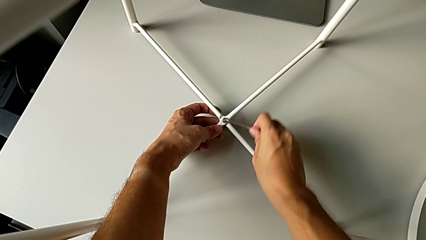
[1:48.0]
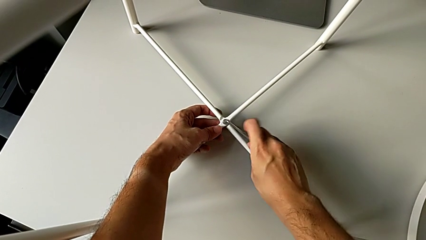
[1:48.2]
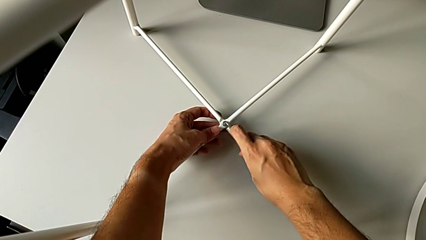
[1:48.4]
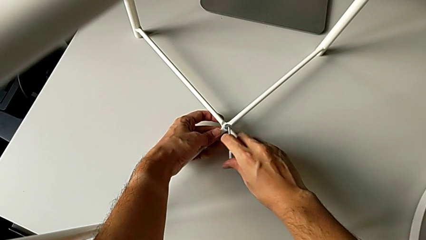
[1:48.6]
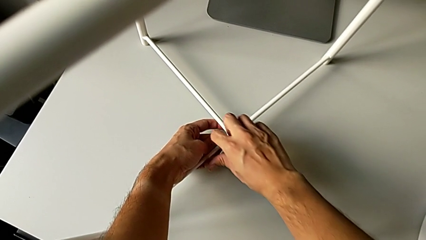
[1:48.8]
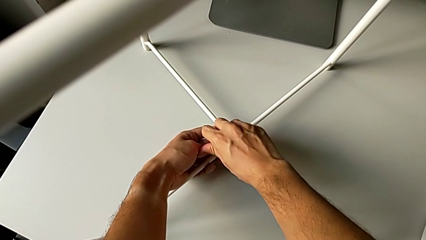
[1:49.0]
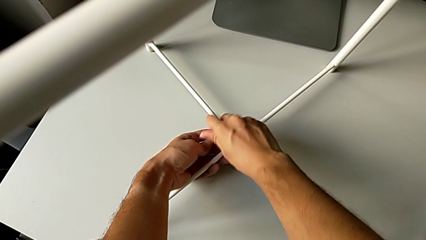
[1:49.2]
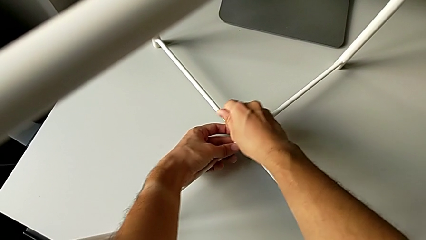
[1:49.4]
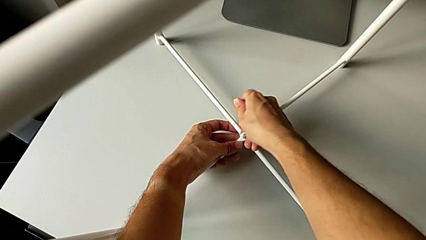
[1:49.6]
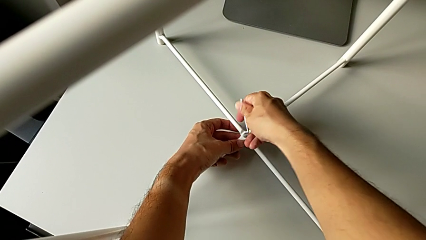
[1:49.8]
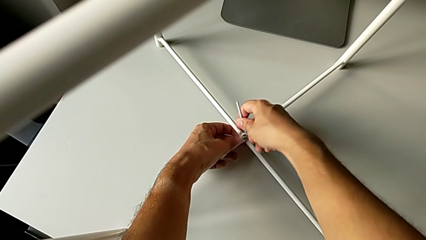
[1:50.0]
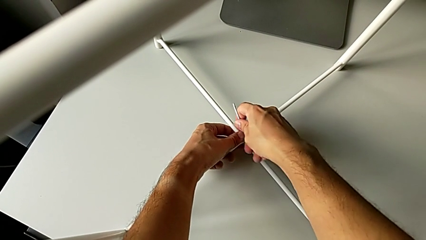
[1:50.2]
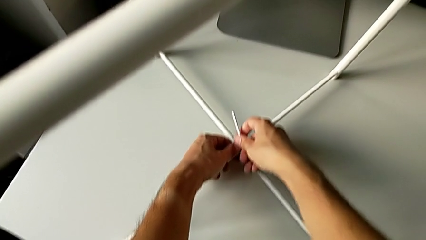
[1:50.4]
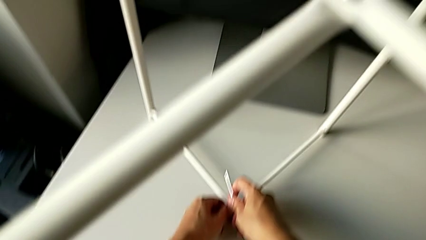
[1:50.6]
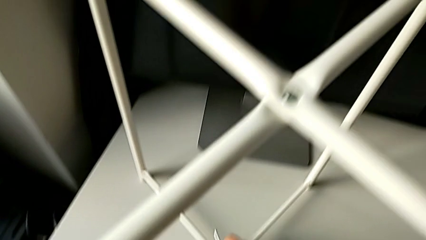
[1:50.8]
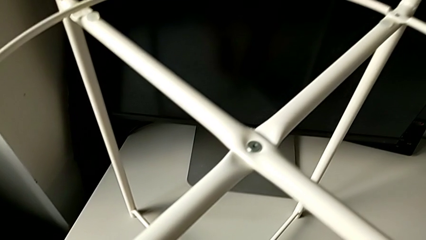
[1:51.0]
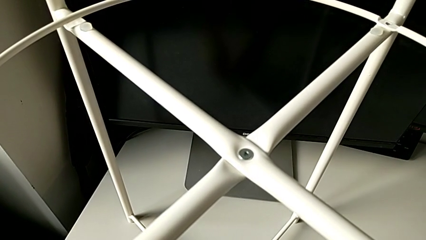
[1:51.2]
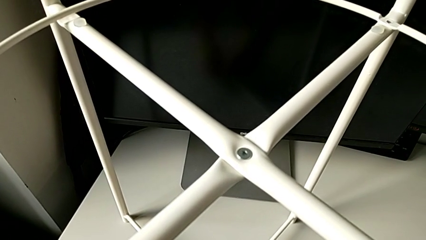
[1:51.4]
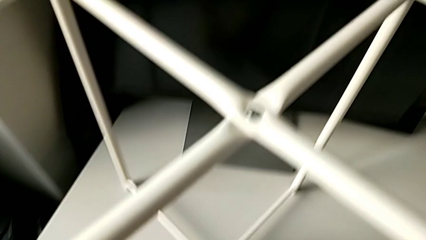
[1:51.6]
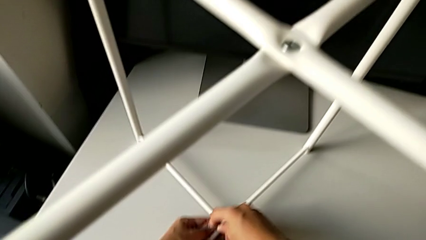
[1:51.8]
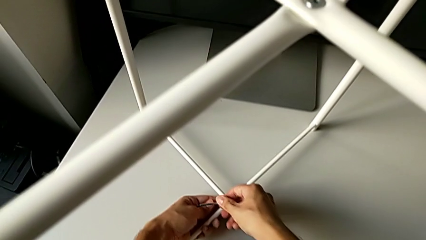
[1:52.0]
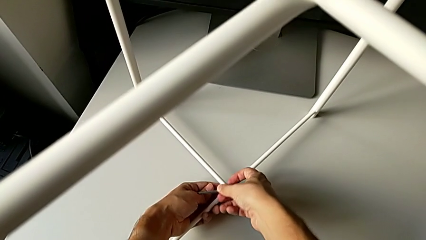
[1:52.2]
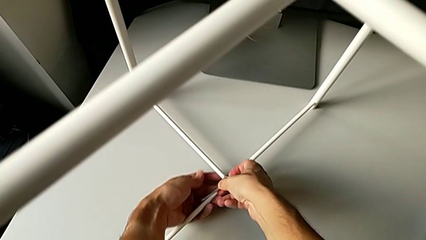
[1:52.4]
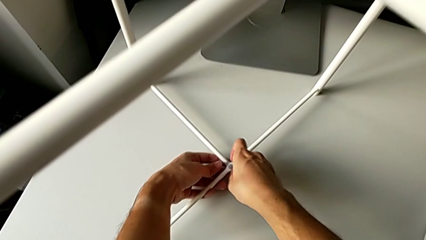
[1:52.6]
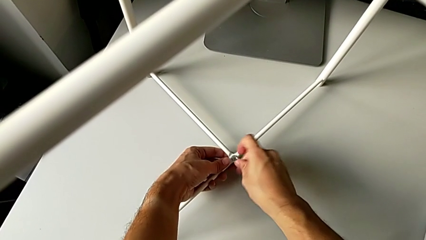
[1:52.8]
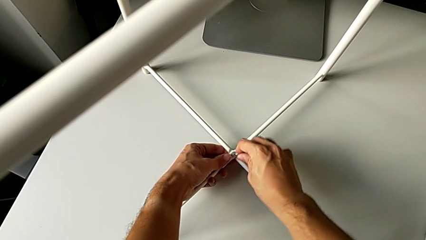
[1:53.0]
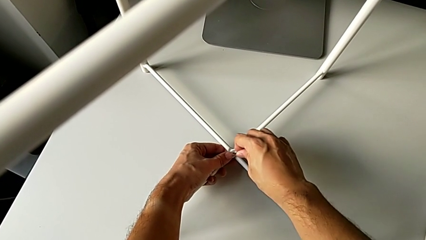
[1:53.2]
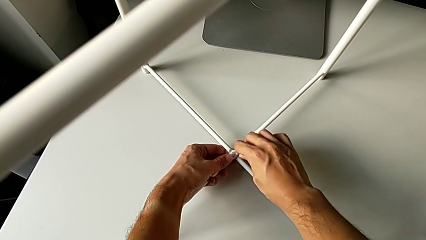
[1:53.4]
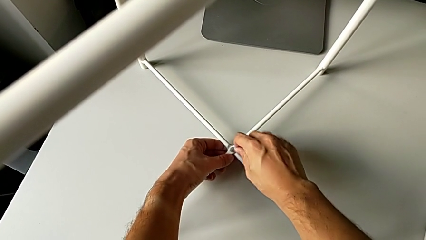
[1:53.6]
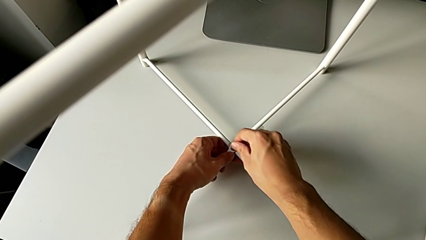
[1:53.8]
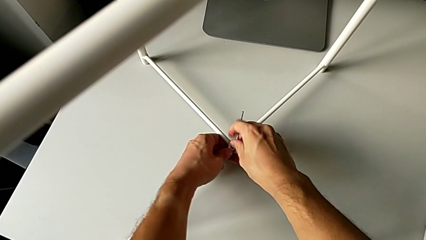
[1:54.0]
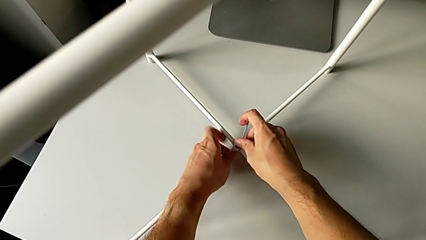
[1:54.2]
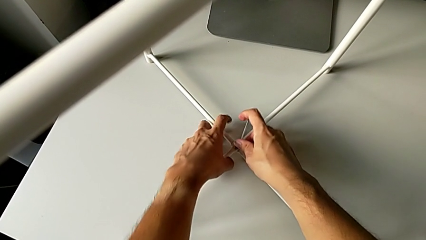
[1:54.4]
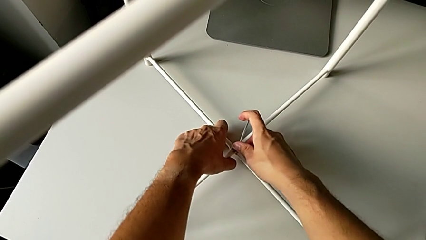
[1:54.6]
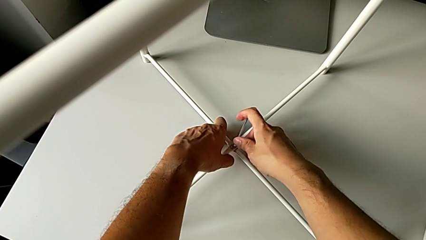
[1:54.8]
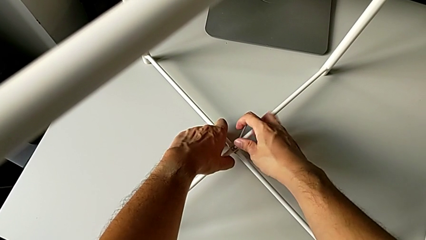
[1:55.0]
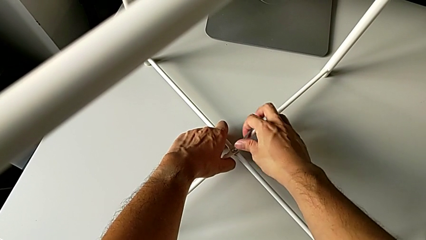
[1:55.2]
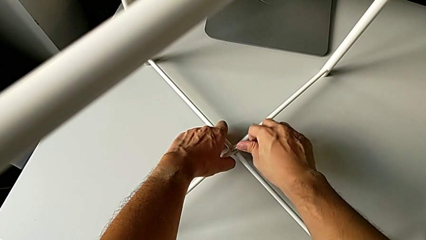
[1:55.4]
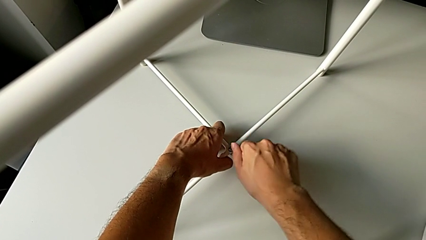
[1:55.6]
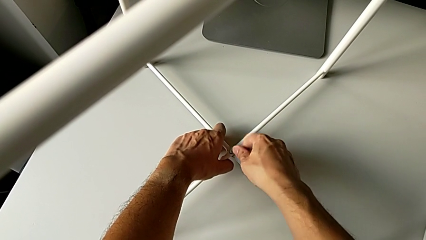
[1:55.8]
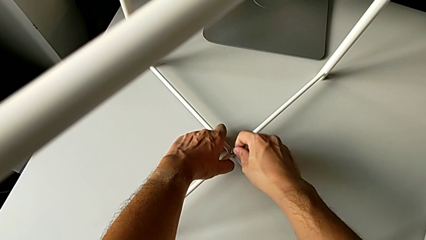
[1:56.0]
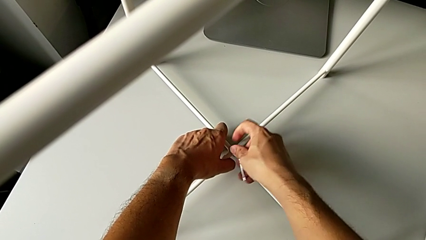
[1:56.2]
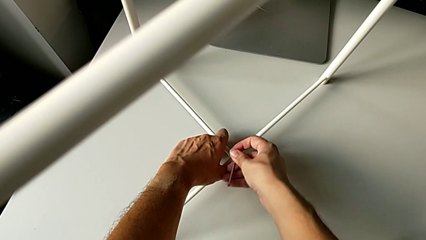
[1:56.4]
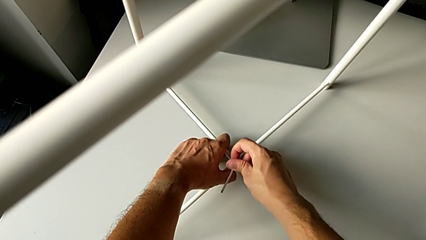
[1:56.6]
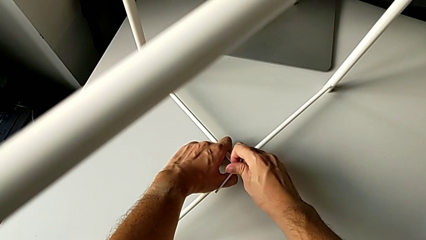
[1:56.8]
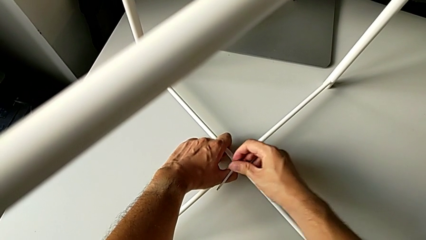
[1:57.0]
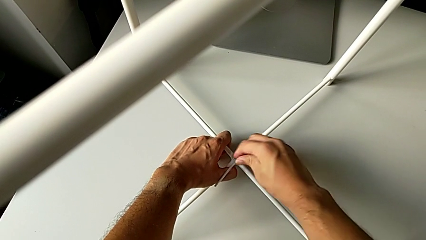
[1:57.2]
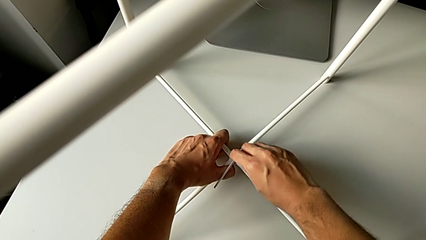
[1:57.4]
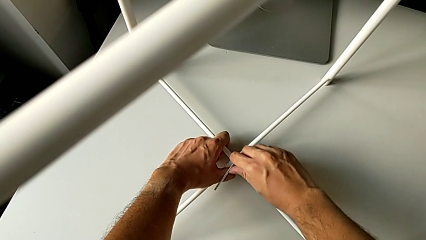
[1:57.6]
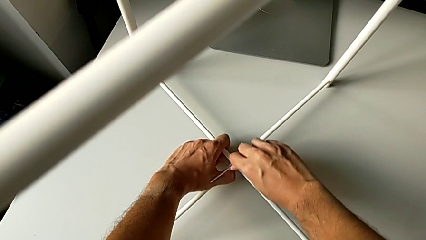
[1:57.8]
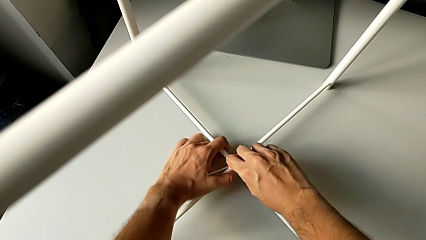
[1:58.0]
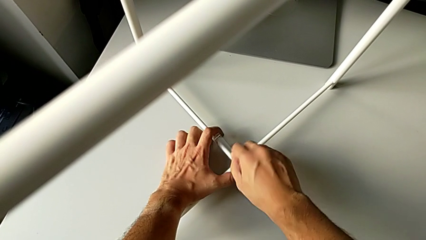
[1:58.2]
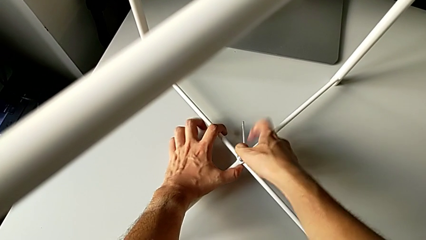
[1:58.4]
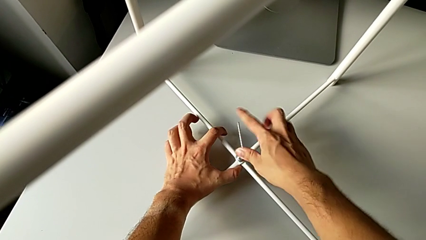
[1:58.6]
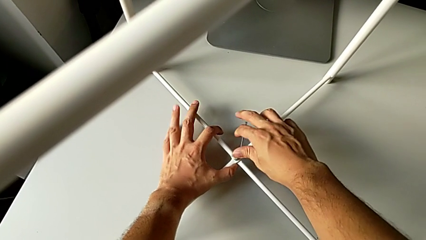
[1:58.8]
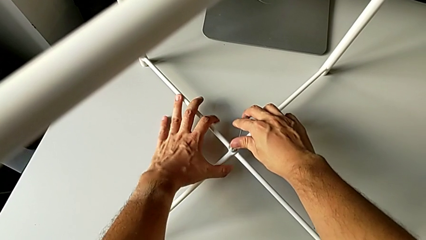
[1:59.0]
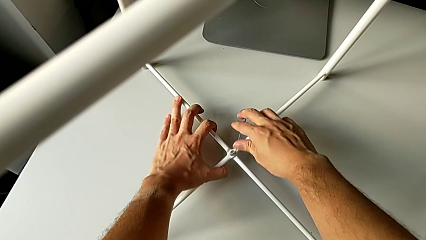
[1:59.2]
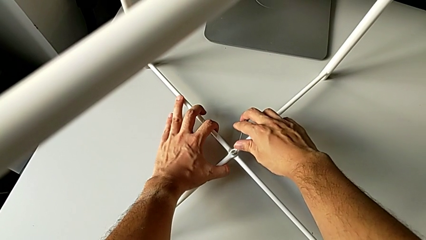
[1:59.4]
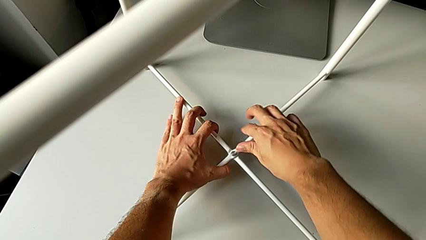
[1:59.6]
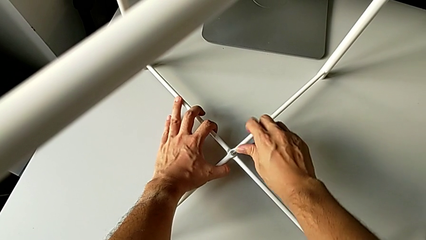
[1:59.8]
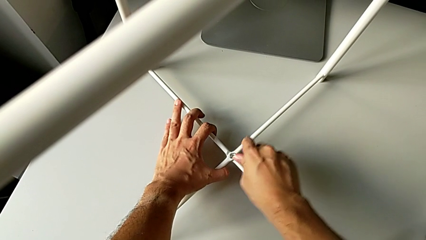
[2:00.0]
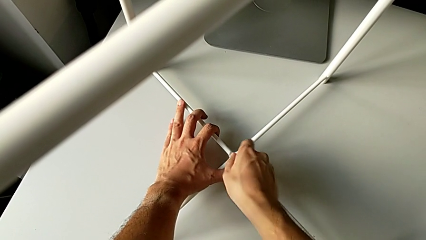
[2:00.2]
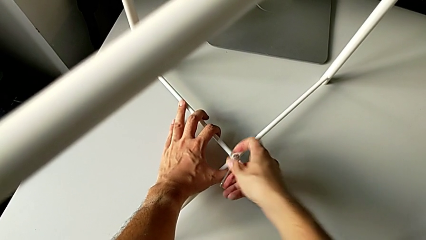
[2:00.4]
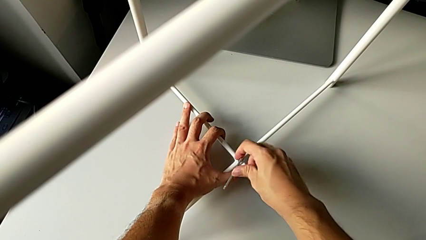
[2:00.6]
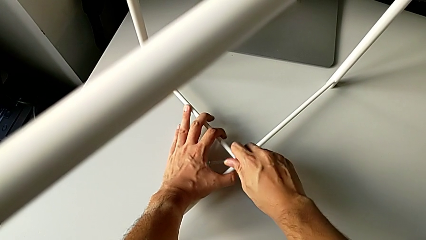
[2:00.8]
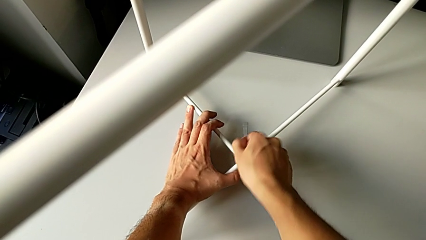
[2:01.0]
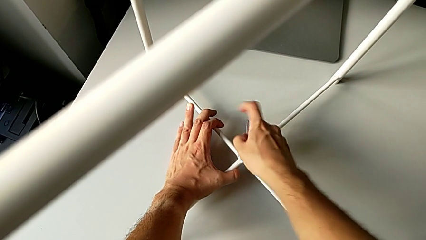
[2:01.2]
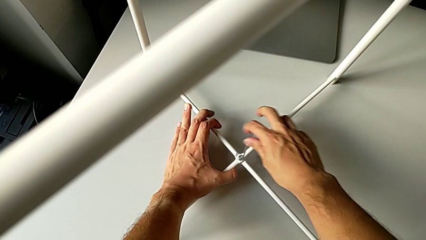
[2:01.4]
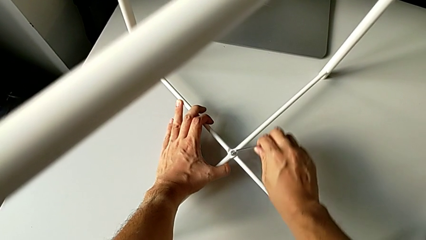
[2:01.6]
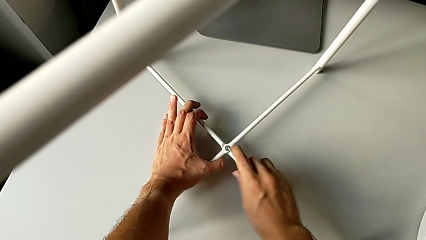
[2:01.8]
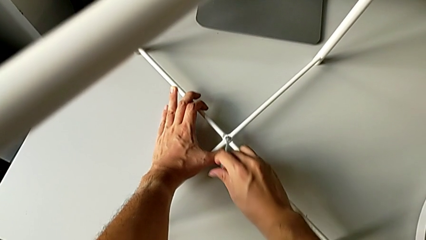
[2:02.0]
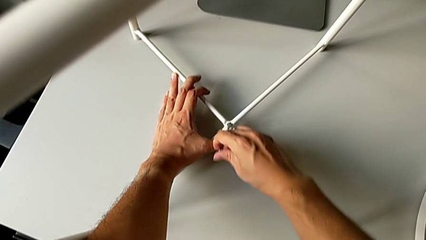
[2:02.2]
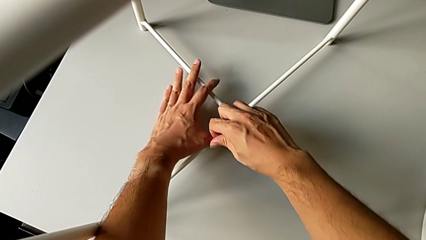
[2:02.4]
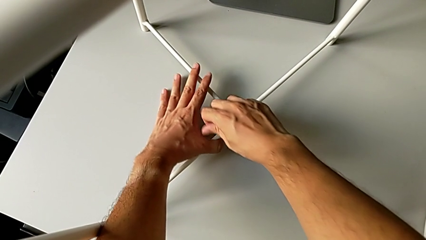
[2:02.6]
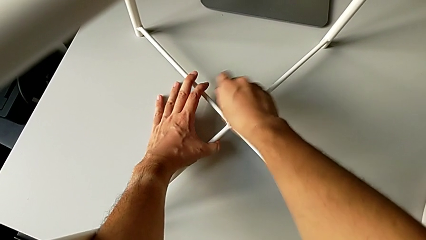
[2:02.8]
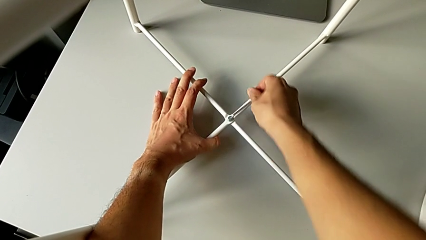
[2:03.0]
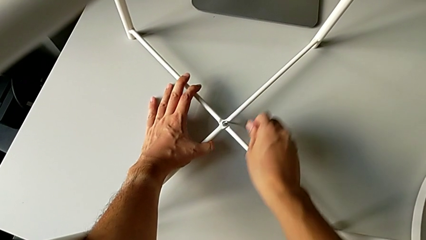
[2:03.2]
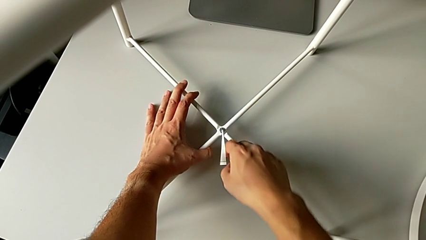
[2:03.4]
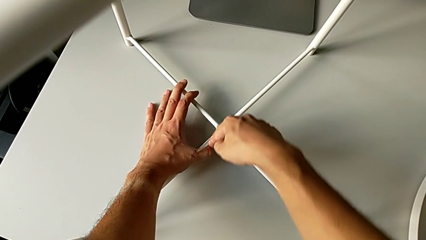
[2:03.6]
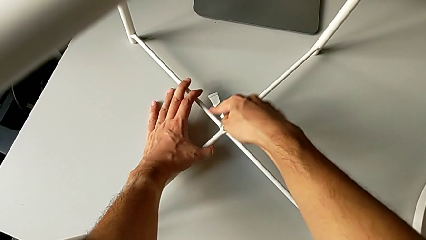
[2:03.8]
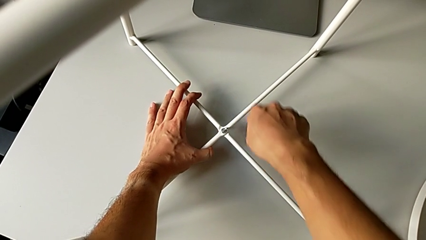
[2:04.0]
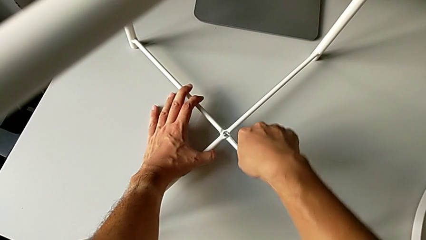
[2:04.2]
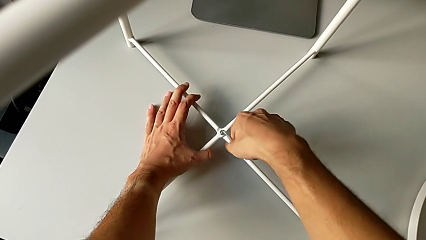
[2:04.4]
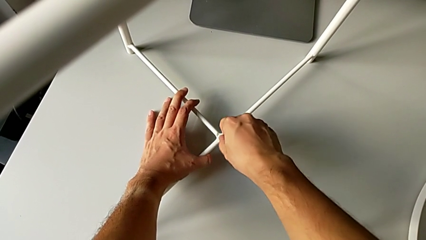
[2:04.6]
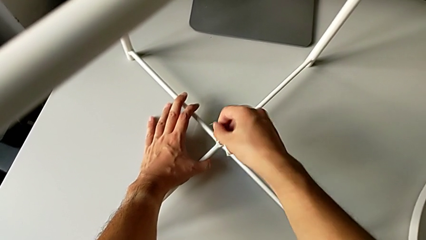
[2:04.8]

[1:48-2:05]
The camera wearer is screwing the legs of the furniture. They keep screwing the hex socket head and withdraw the Allen wrench.
